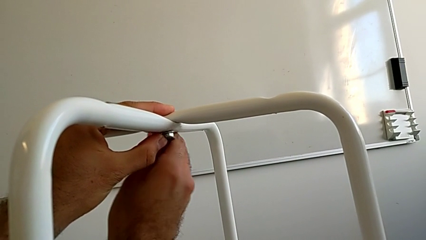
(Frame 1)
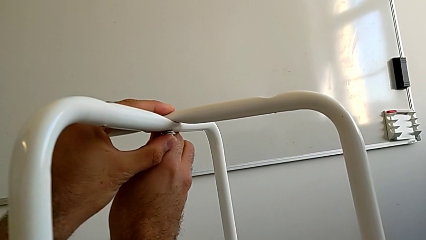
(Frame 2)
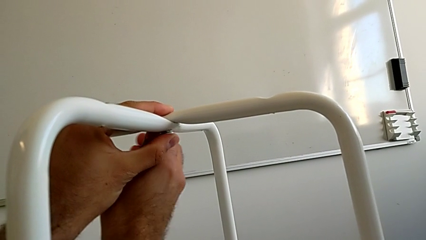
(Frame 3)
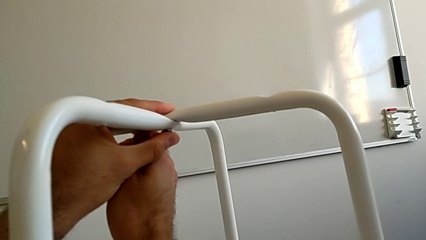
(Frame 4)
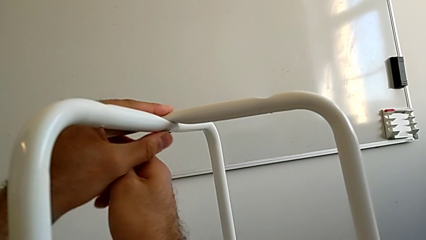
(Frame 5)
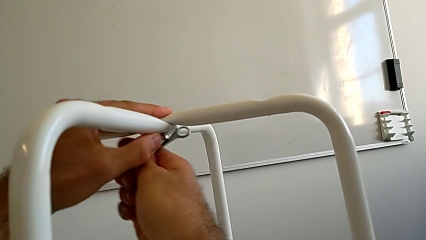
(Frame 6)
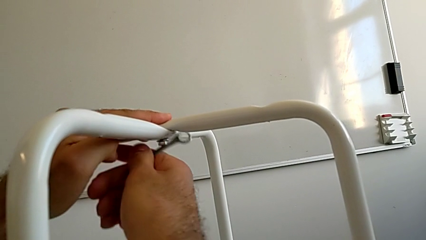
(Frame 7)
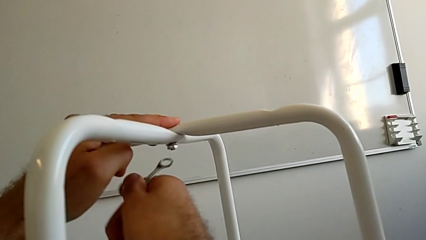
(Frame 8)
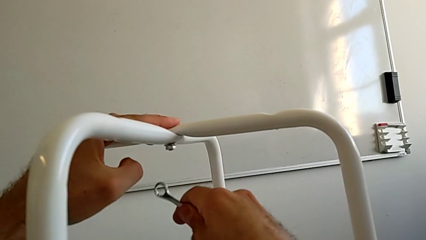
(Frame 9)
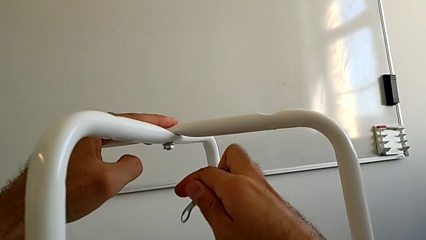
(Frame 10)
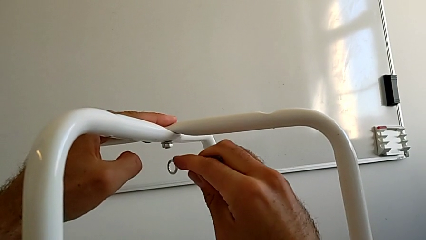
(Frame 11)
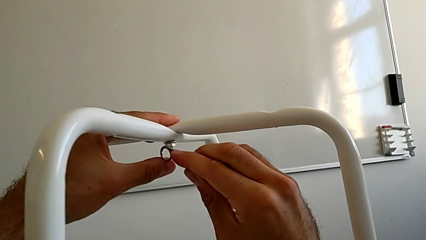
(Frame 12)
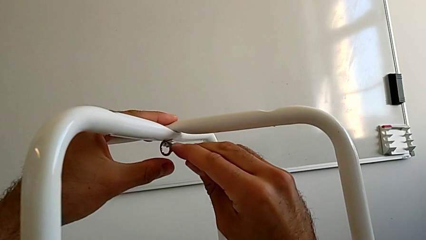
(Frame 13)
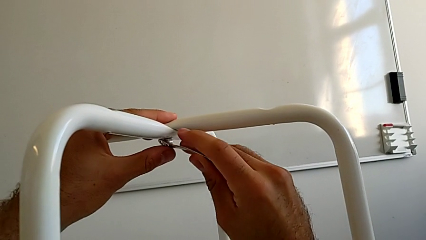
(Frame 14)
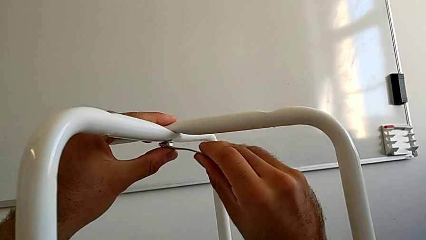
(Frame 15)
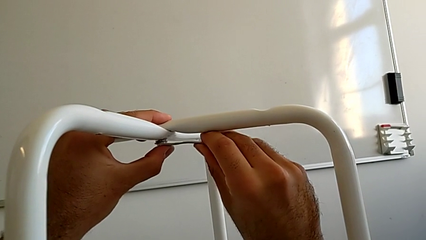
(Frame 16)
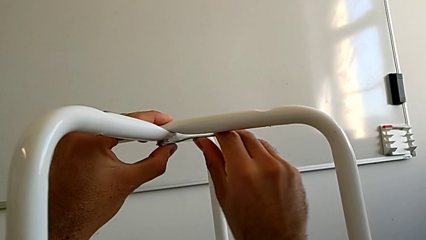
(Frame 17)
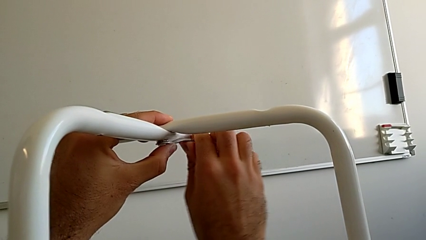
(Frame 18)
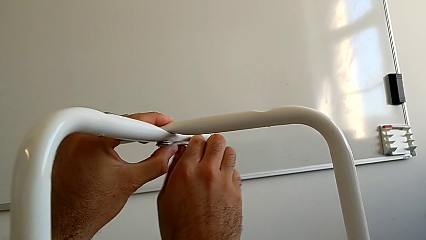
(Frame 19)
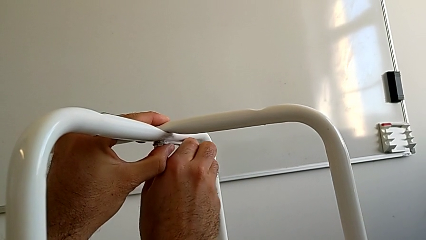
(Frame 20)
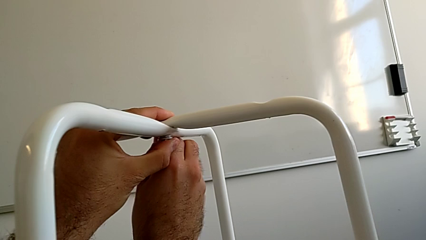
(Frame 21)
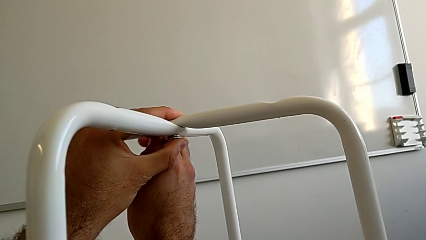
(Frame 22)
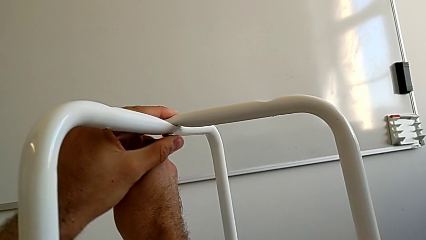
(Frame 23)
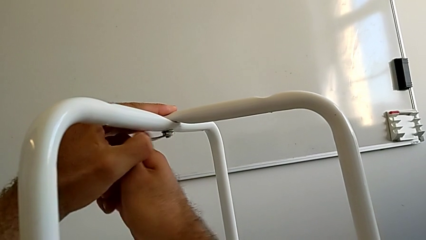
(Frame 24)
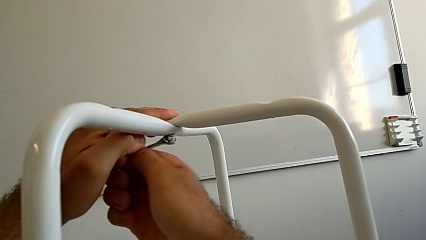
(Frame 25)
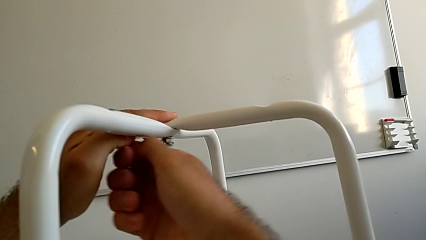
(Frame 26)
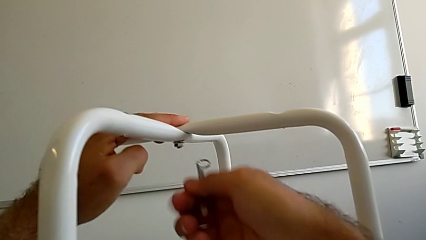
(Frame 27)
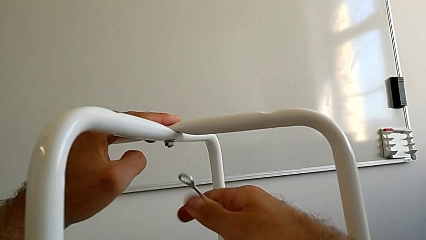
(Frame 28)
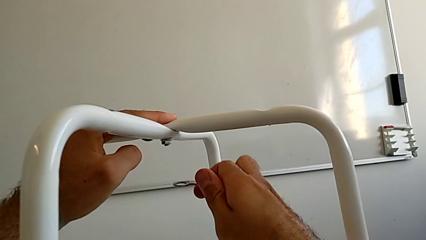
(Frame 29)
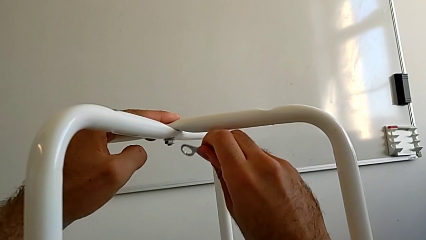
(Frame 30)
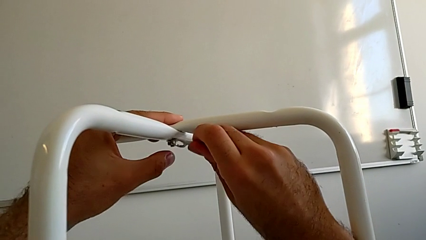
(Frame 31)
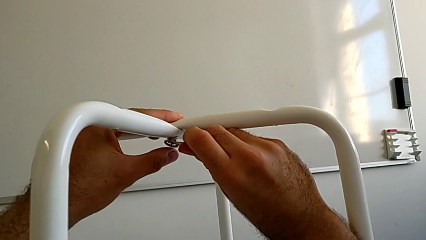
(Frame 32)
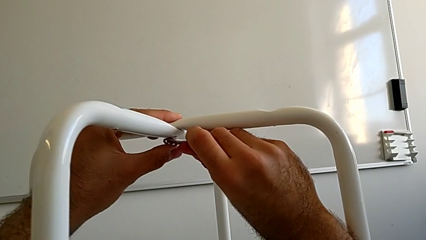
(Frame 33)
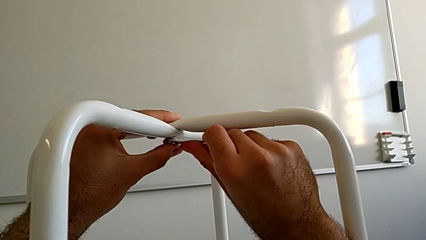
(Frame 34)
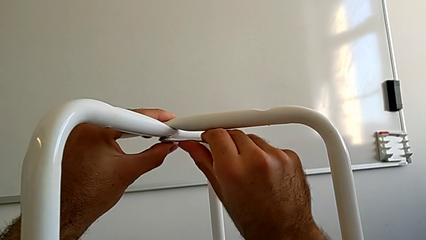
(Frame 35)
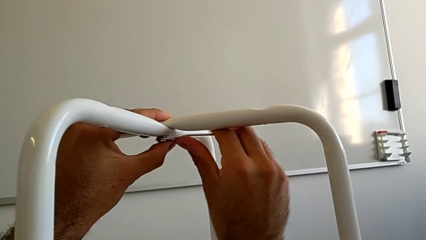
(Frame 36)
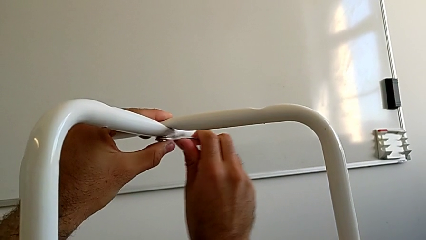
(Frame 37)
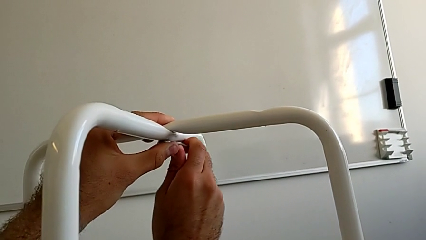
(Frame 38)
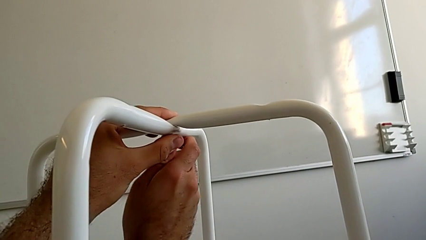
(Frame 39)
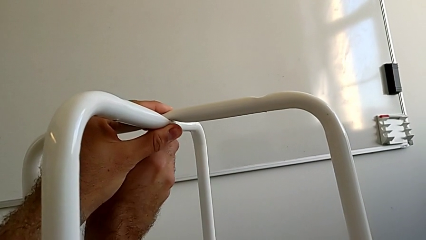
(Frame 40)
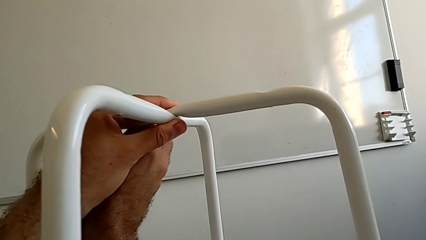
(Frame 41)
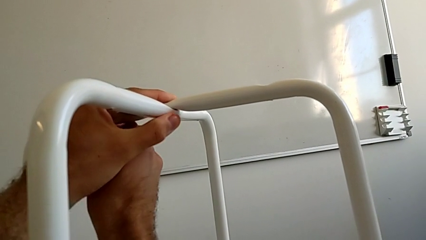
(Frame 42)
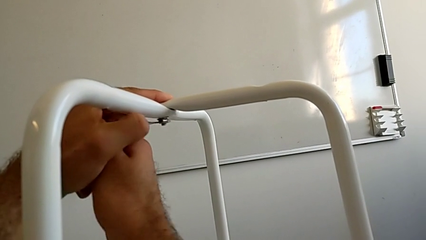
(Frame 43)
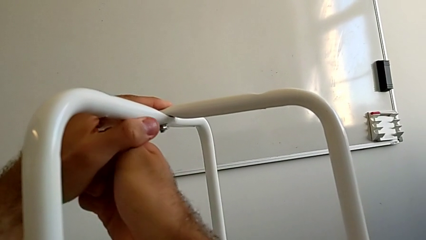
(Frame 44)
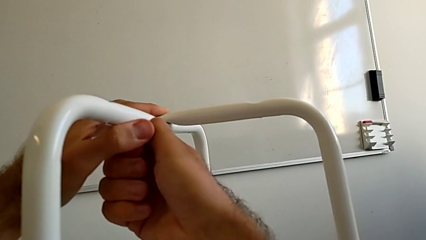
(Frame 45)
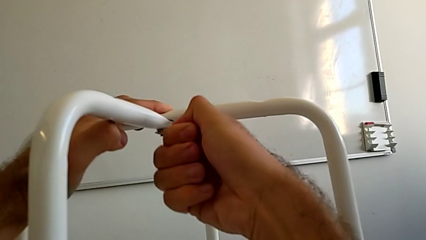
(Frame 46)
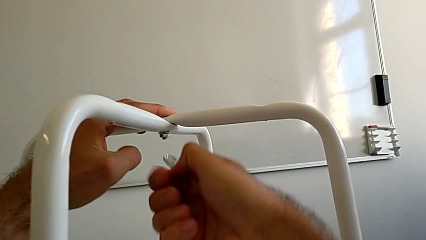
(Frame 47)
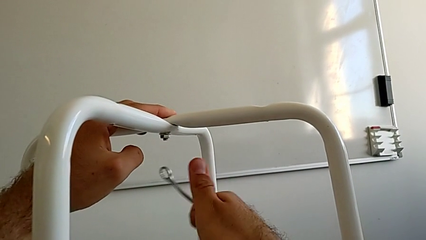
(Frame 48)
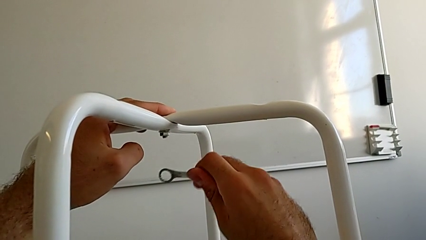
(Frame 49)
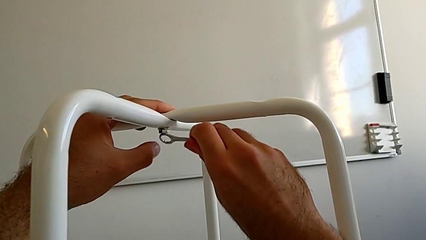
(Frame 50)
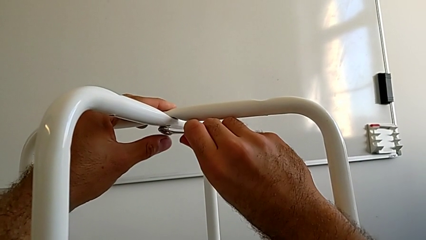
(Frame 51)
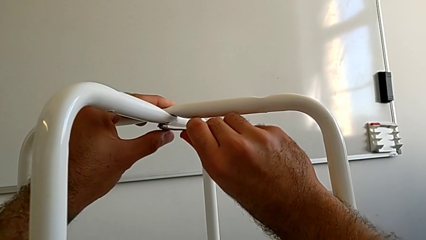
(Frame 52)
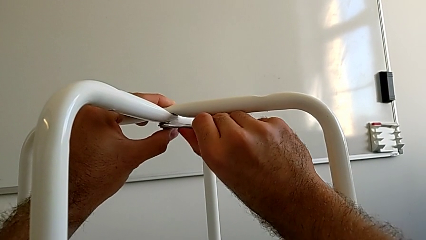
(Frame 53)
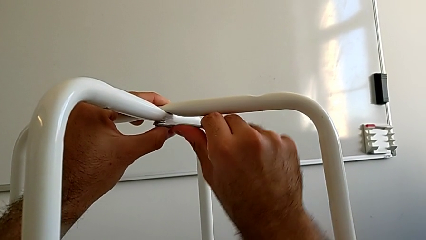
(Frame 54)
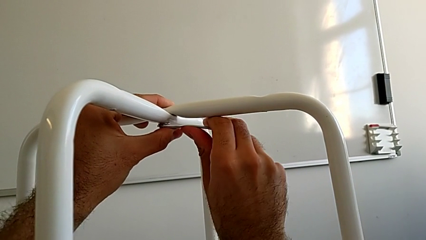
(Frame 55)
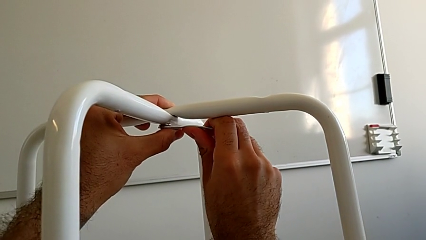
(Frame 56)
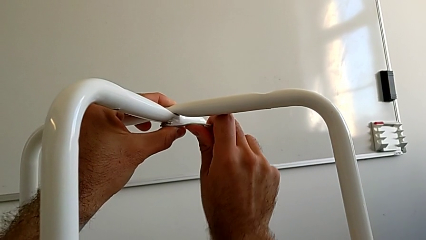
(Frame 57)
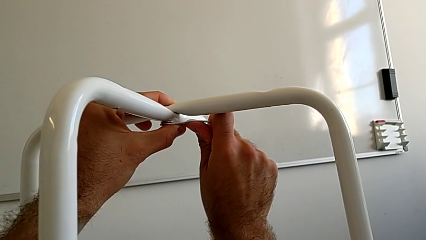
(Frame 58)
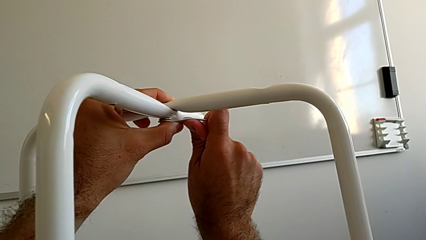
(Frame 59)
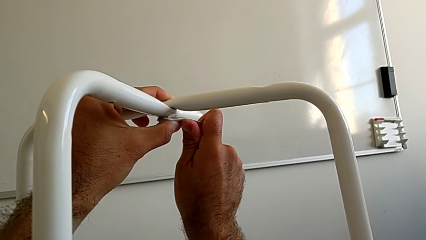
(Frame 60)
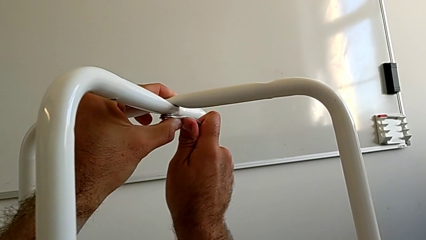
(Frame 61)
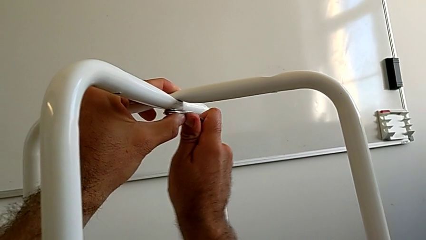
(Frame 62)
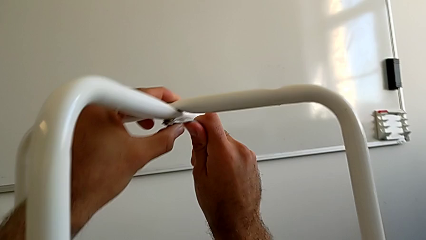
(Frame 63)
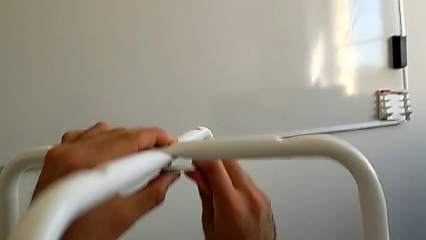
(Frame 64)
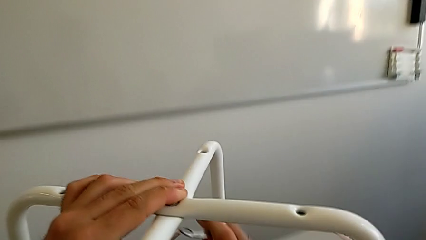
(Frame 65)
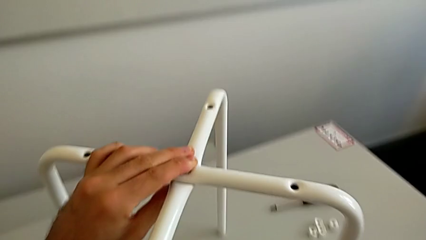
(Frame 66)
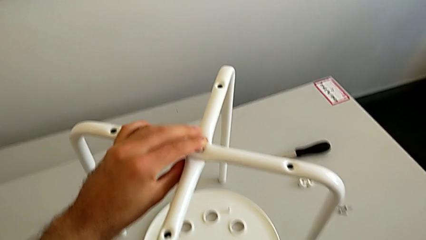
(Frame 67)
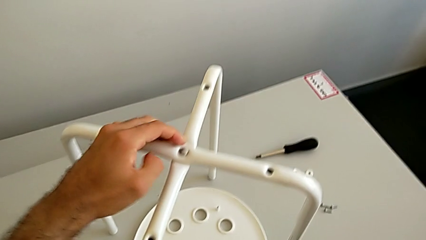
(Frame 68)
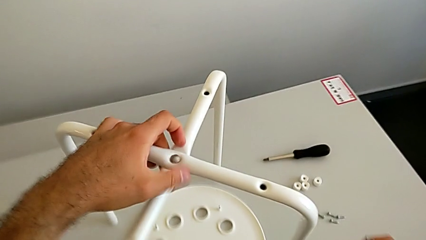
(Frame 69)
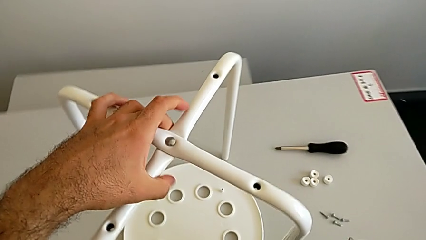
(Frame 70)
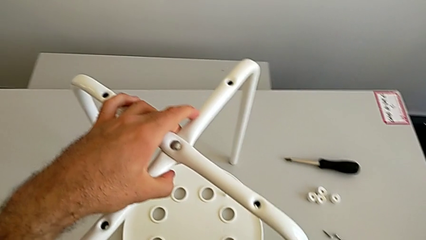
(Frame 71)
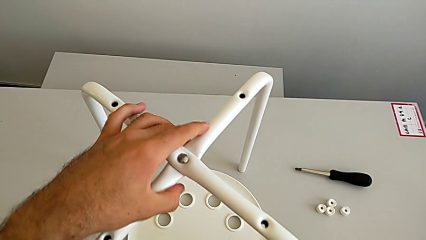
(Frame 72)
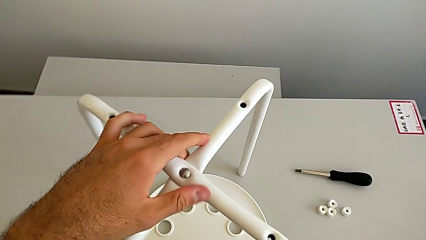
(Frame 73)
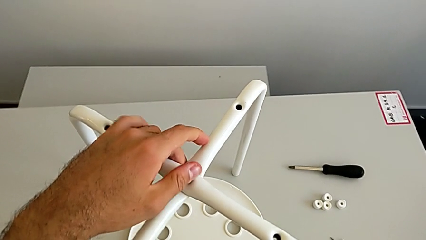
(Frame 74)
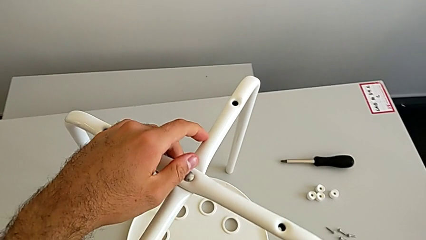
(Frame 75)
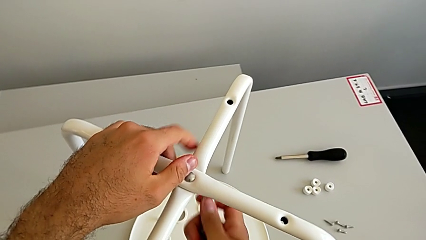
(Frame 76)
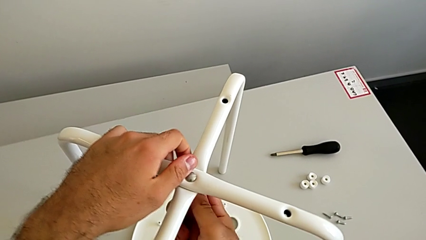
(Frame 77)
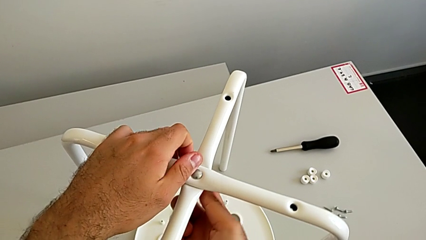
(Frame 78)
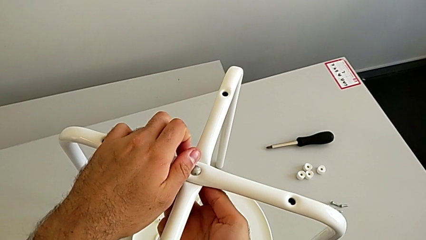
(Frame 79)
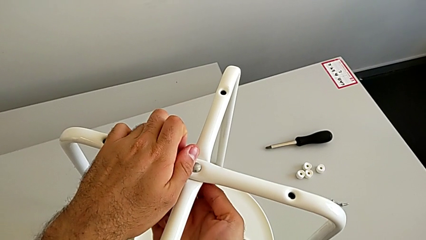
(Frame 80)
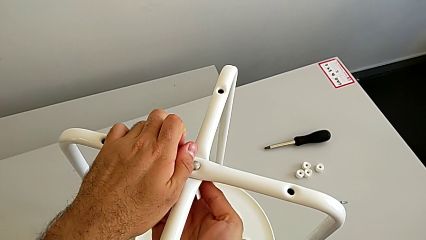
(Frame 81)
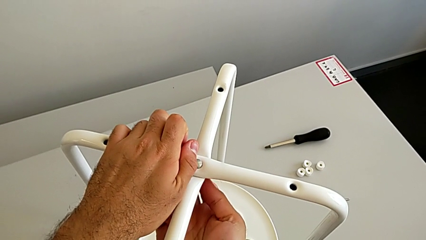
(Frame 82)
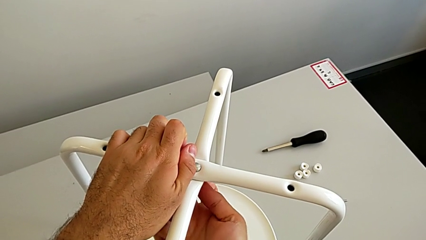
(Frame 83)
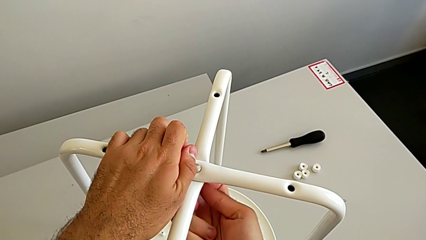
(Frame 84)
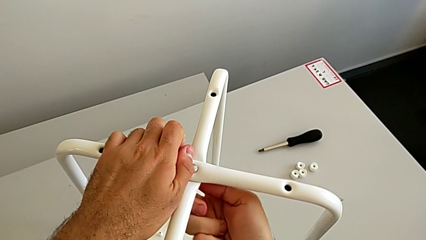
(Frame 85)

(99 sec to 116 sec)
The camera wearer is assembling the two white chair legs in the middle. They keep screwing the hex nut, withdraw the hexagonal wrench and insert it.
